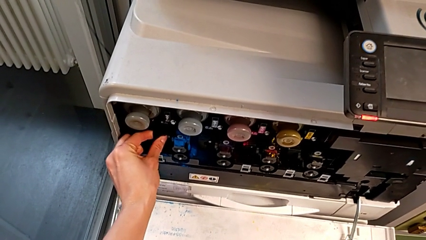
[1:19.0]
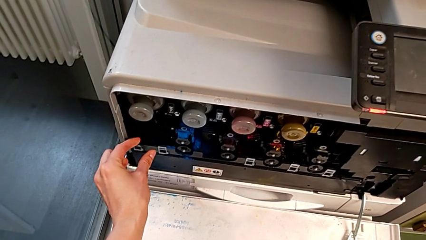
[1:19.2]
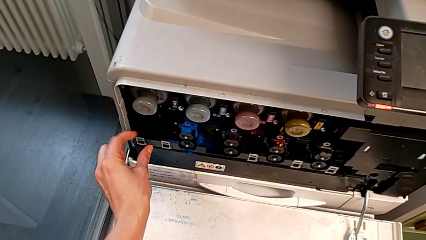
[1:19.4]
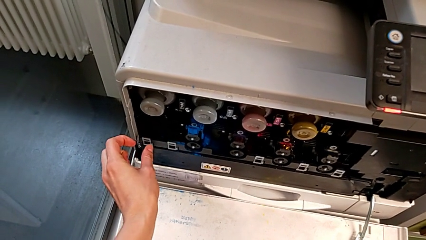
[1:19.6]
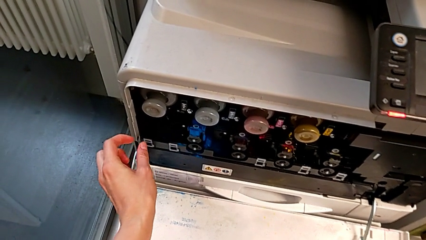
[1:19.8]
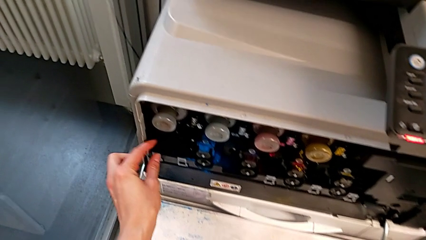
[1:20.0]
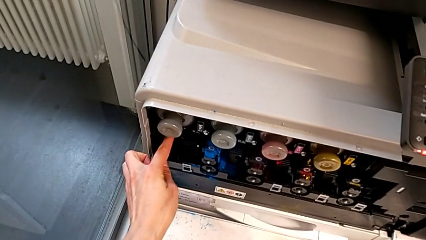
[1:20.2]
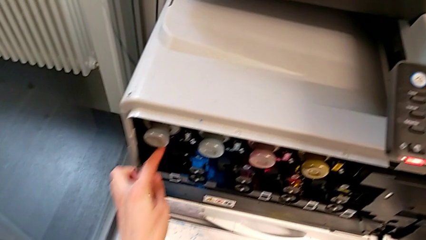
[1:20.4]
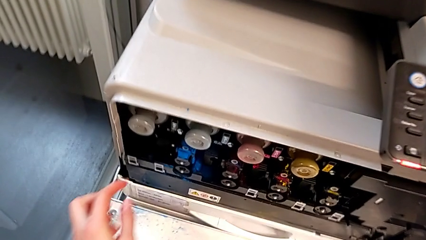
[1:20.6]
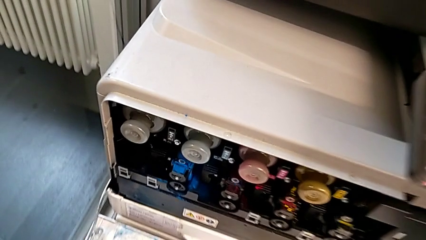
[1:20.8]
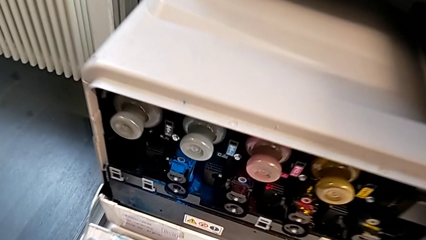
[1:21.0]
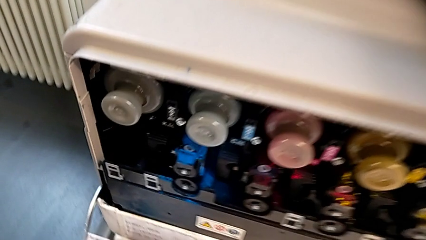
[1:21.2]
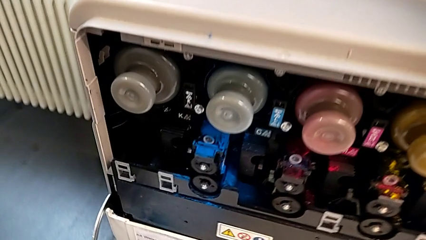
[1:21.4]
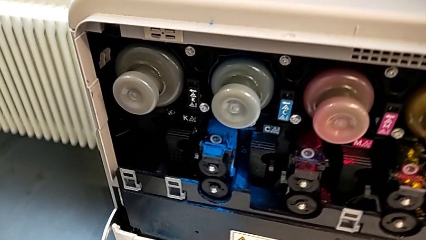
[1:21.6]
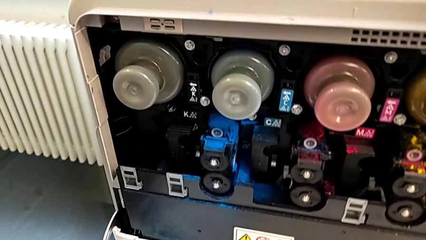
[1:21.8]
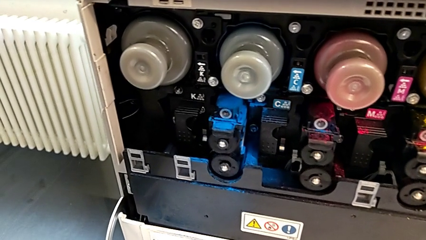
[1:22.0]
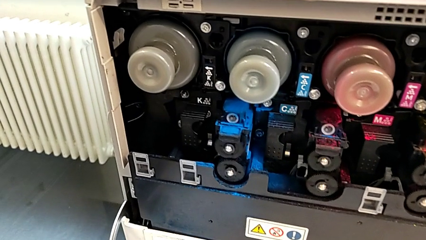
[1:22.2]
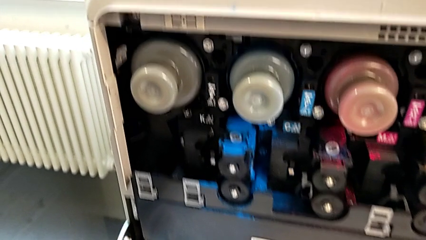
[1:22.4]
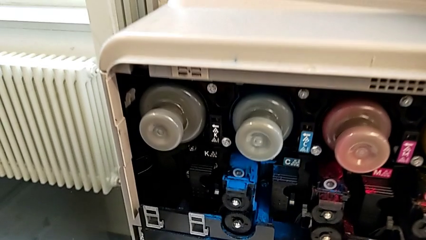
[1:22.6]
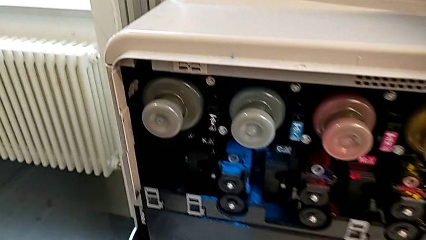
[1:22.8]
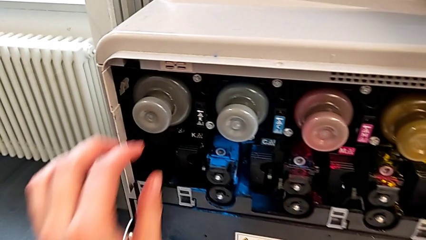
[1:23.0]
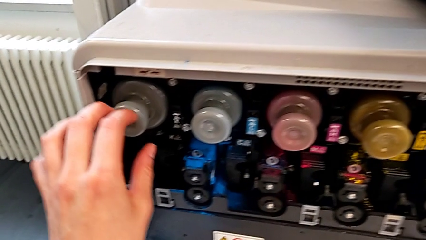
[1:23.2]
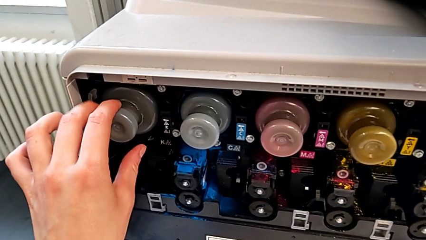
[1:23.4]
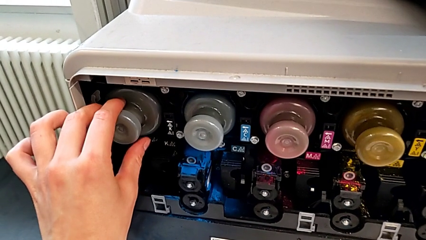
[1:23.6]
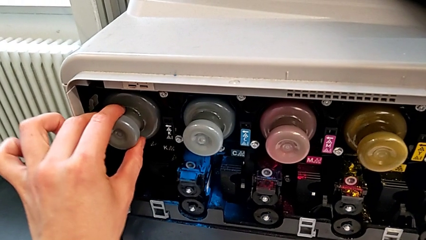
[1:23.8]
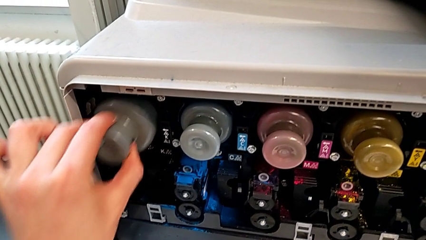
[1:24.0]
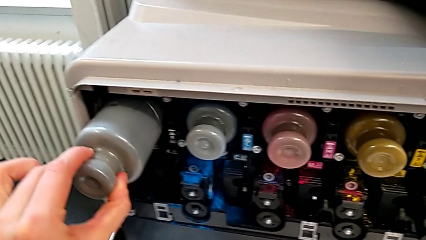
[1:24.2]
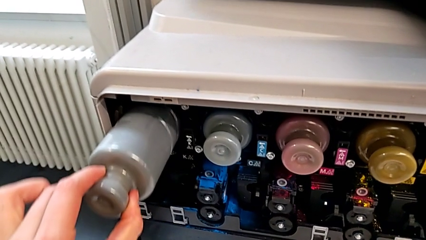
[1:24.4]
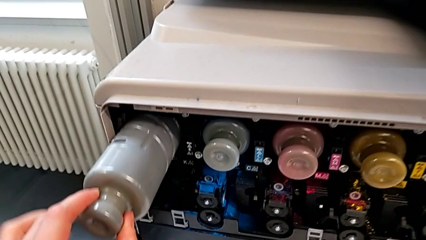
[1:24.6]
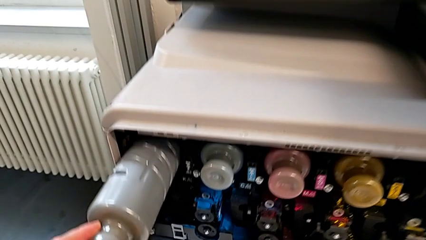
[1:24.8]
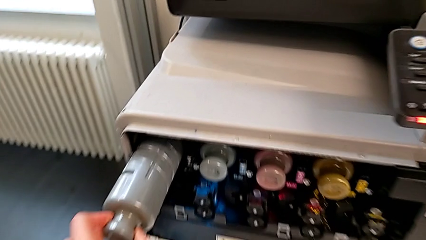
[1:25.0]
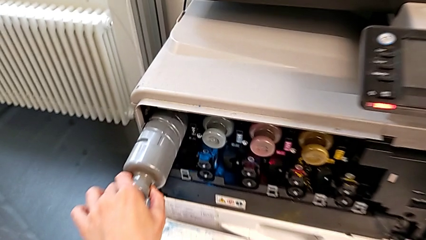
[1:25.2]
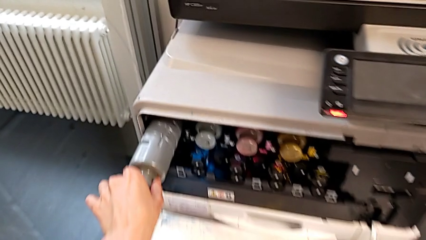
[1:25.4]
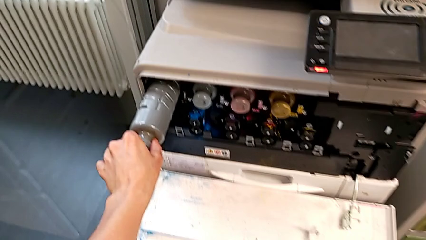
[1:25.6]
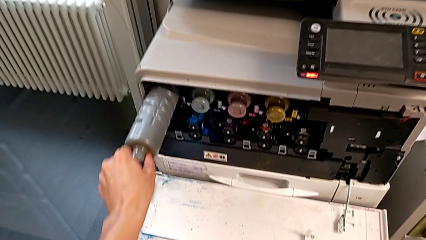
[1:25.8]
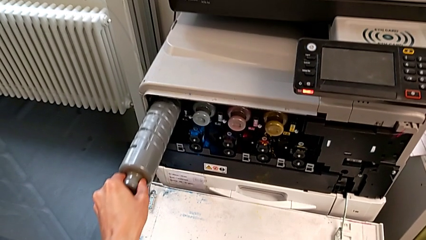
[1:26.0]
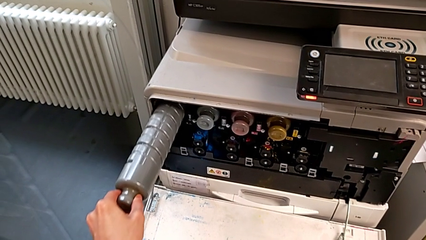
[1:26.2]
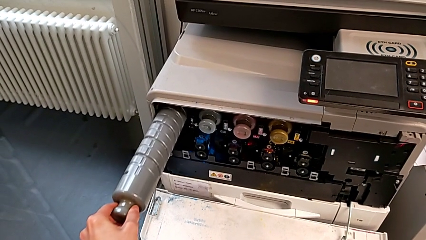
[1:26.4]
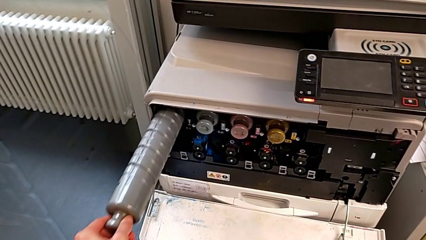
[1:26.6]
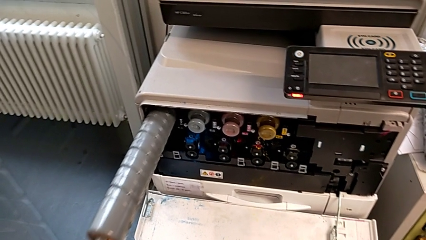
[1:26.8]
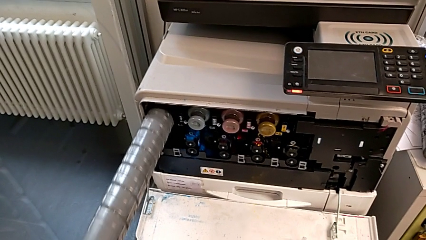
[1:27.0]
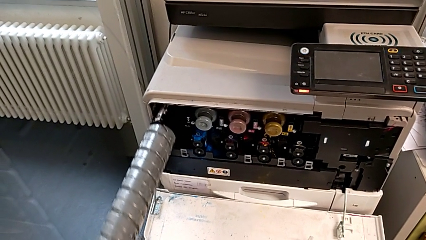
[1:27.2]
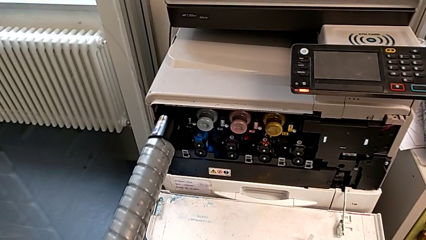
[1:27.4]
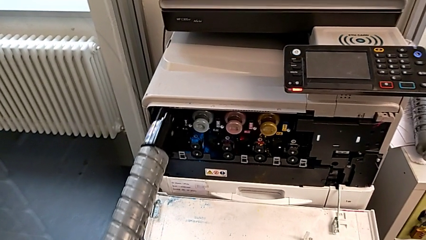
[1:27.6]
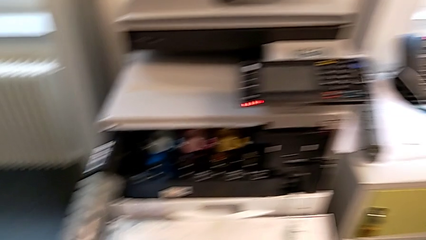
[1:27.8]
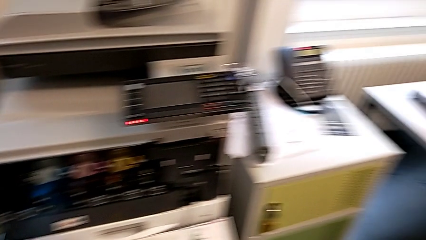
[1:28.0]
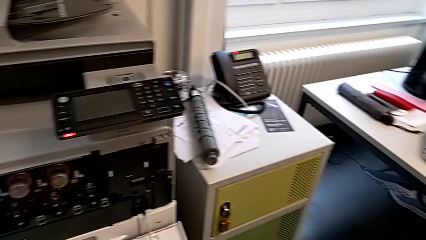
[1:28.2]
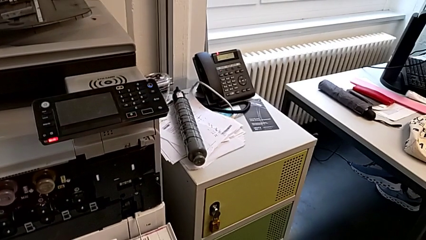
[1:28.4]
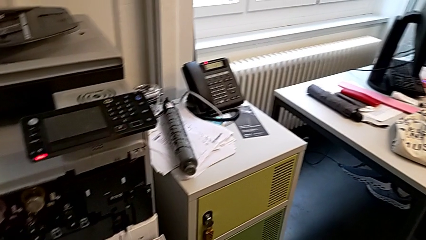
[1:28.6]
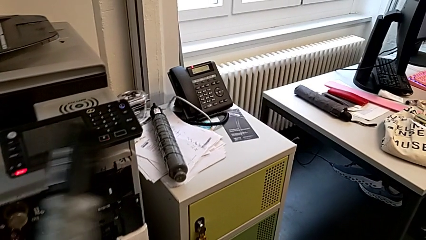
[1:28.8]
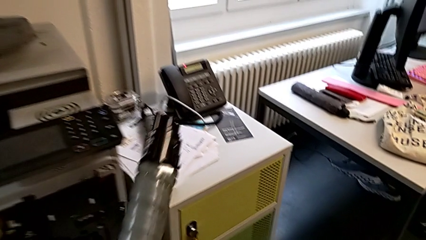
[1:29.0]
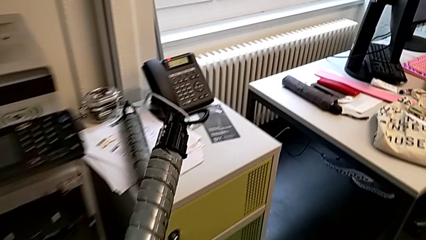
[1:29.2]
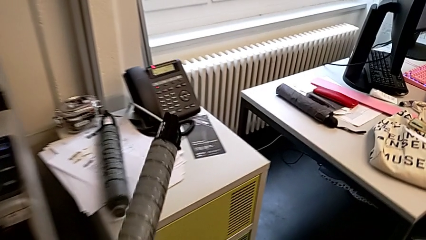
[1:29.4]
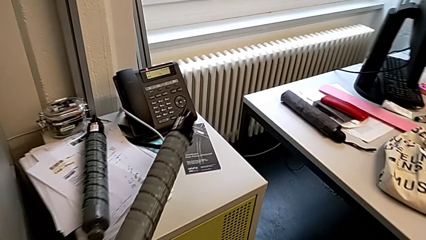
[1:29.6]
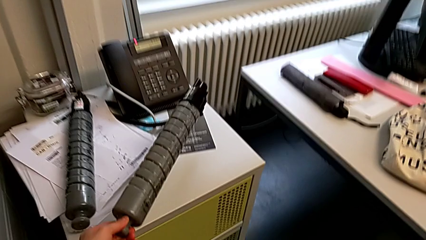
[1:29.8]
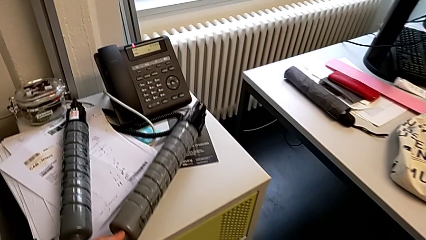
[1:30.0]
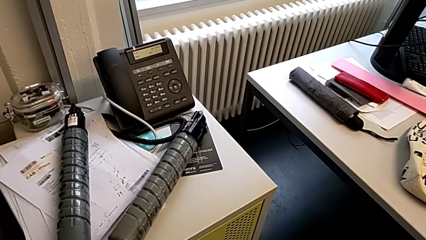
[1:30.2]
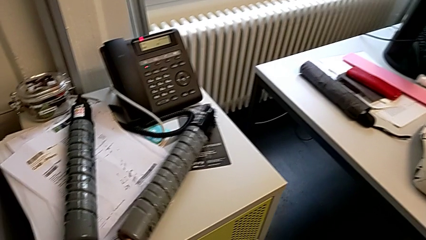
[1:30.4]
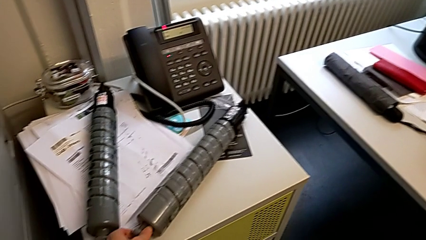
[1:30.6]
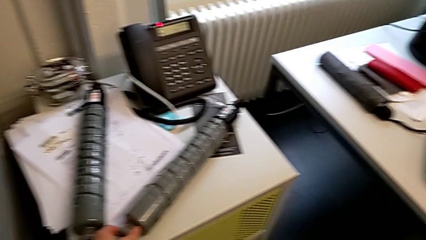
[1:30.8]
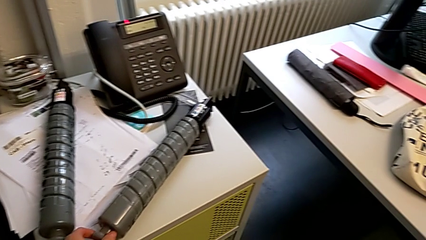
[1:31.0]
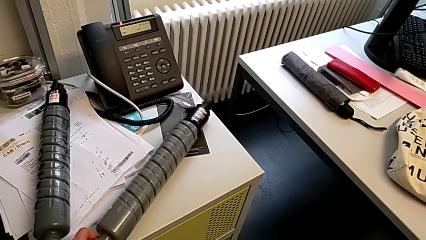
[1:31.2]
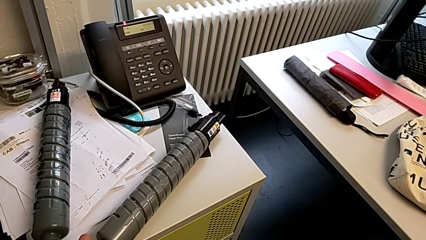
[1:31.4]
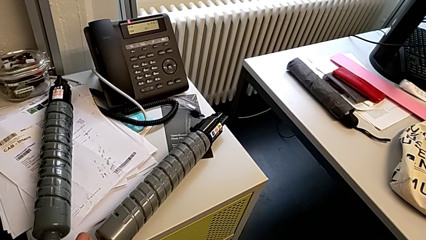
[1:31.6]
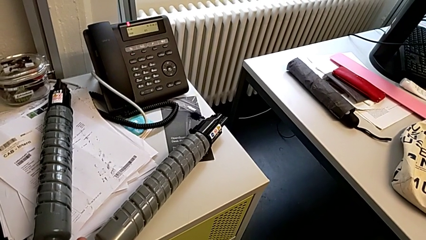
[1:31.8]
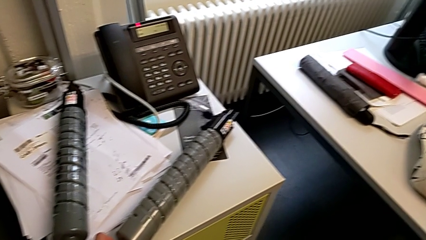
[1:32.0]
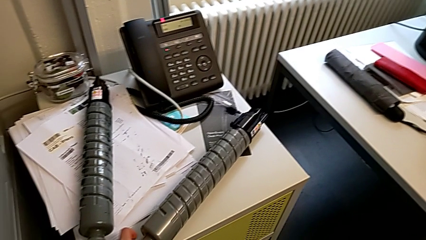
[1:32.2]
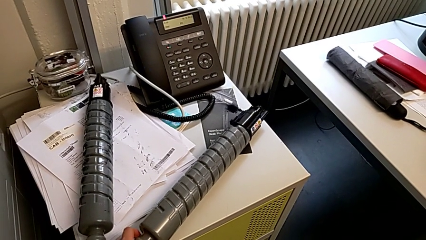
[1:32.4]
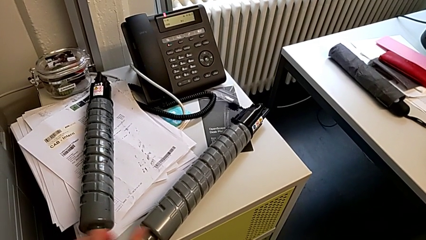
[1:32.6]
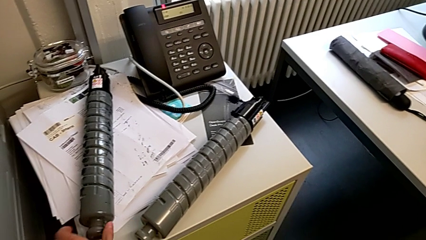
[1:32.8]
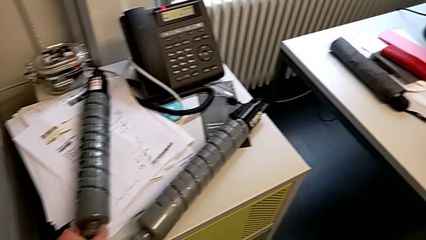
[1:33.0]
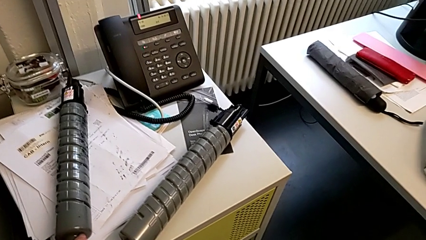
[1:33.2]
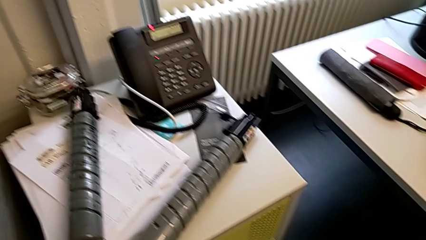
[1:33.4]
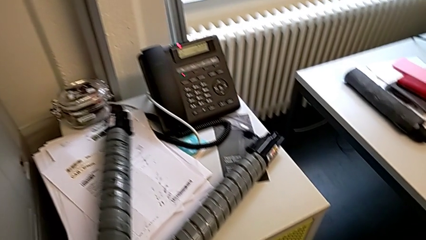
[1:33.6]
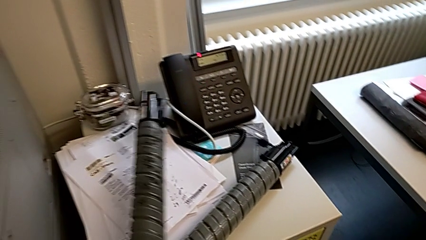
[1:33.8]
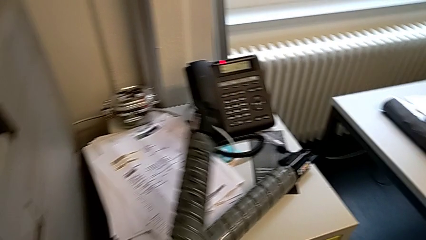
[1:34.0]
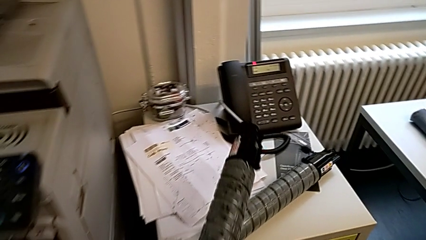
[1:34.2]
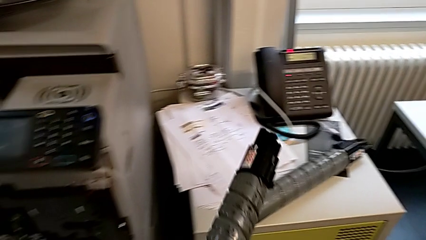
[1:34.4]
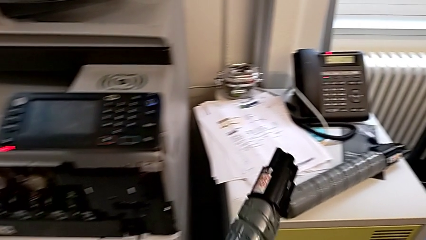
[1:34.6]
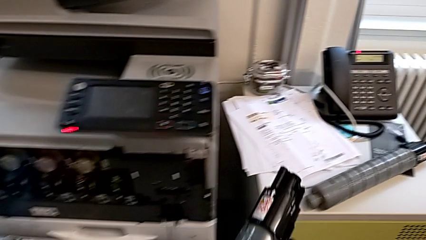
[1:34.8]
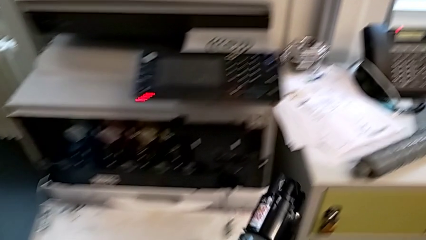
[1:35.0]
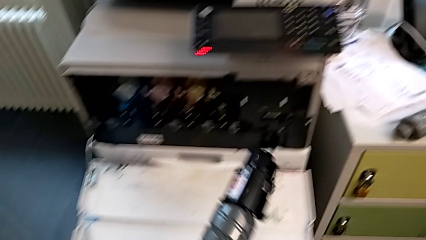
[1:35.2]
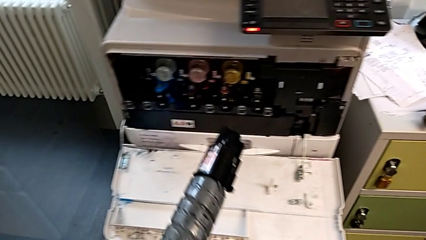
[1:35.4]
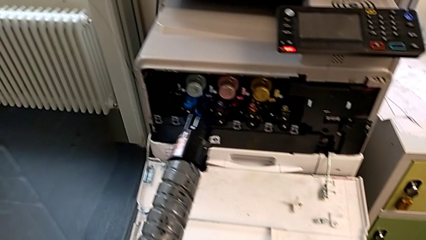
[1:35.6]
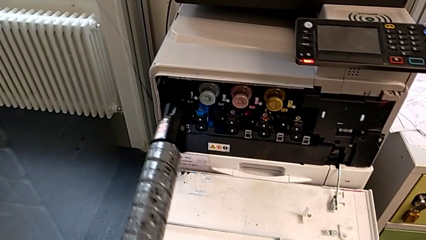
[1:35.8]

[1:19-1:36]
The camera wearer is changing the black ink cartridge. They wrongly touch the ink cartridge, grab the old ink cartridge, pull it, hold it, place it, grab the new ink cartridge and hold it.
